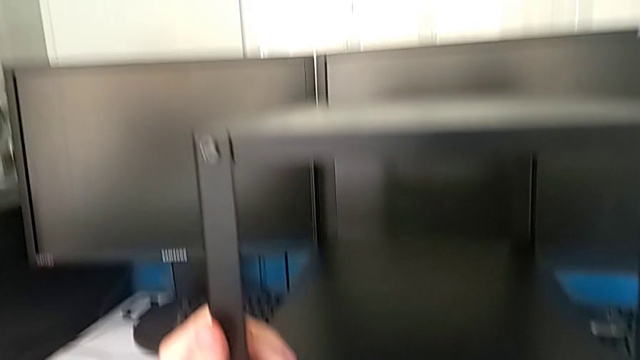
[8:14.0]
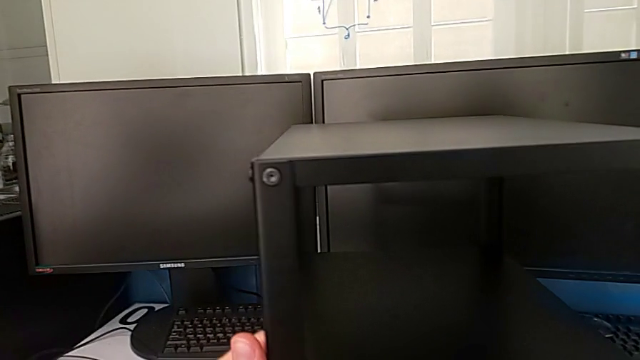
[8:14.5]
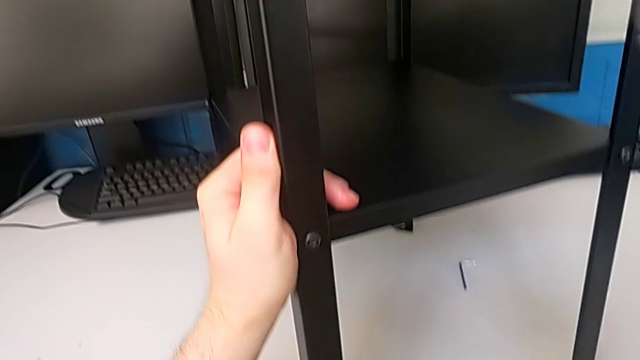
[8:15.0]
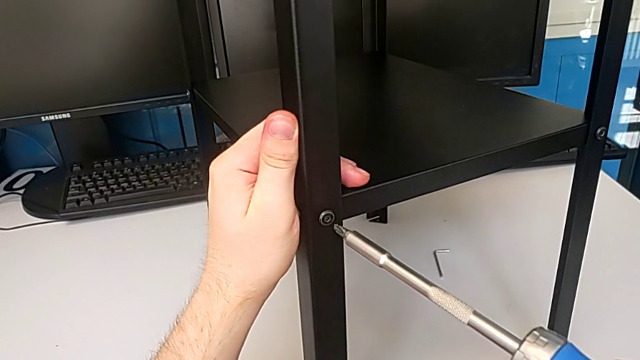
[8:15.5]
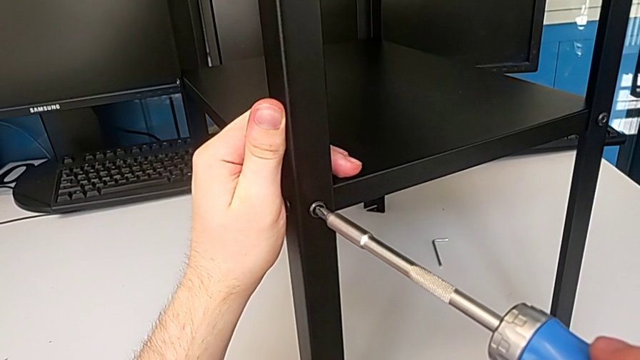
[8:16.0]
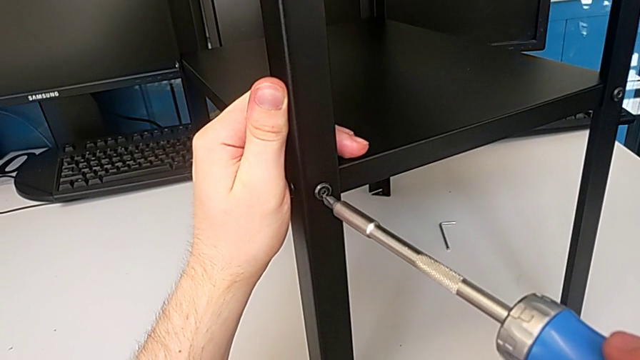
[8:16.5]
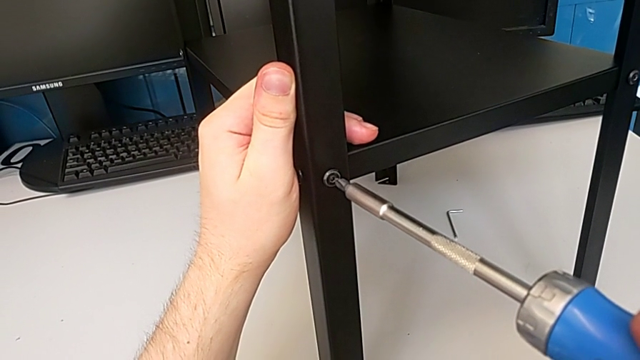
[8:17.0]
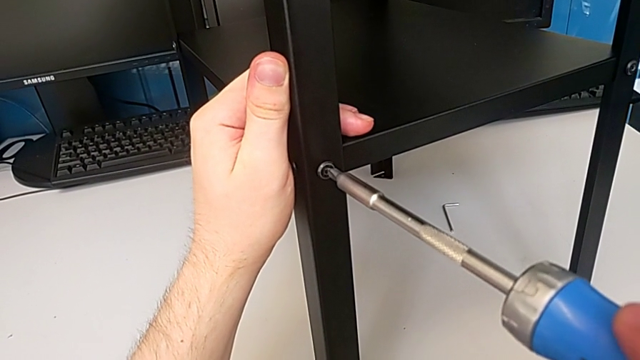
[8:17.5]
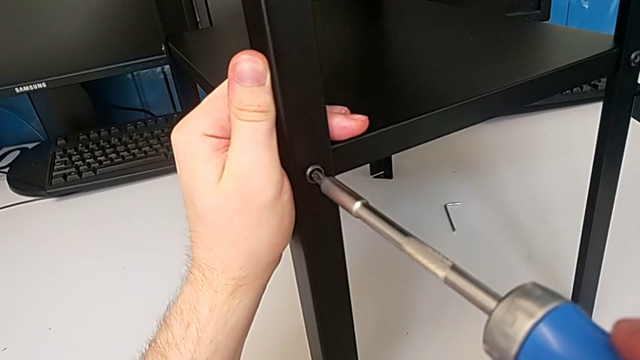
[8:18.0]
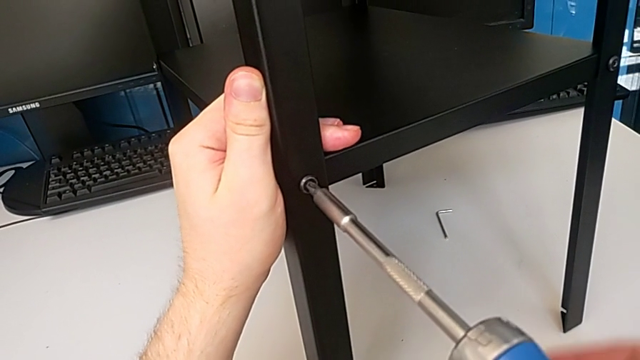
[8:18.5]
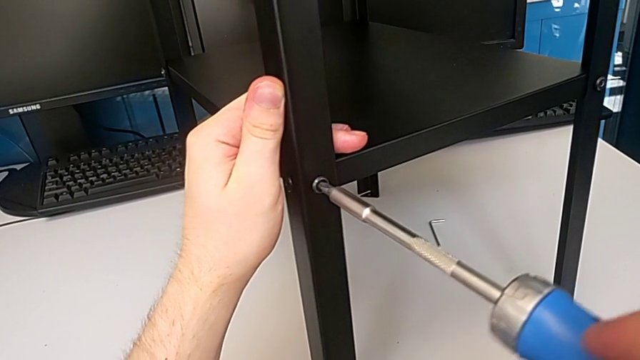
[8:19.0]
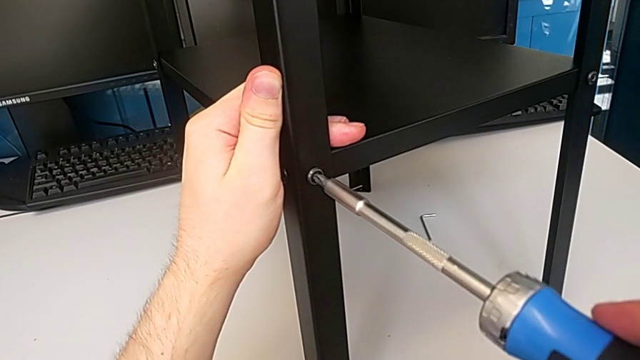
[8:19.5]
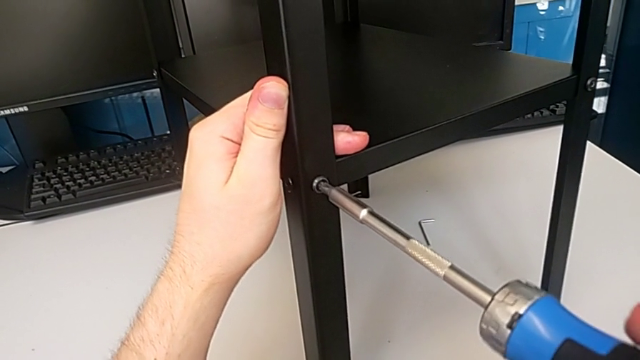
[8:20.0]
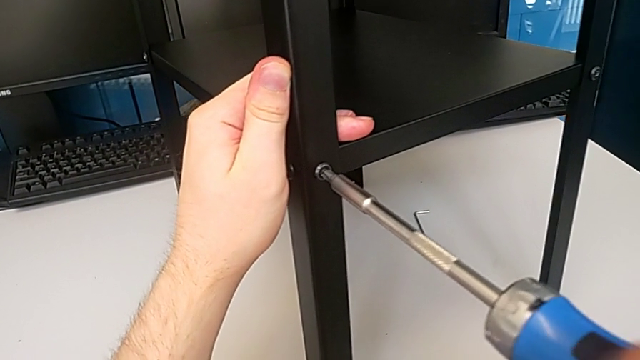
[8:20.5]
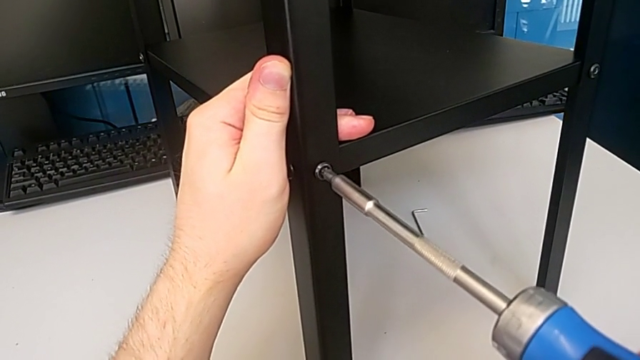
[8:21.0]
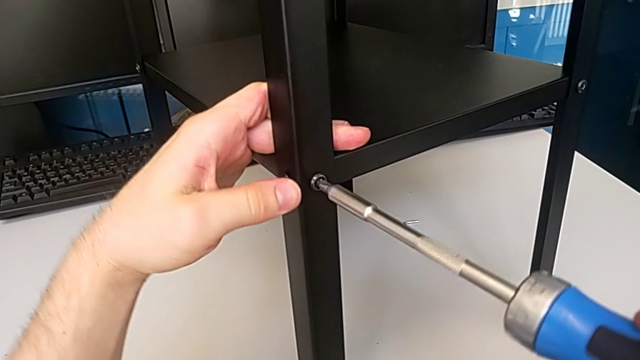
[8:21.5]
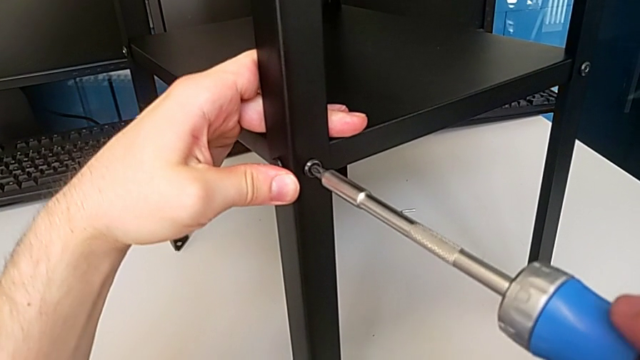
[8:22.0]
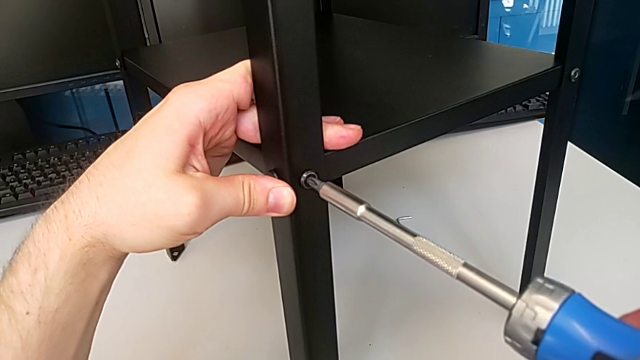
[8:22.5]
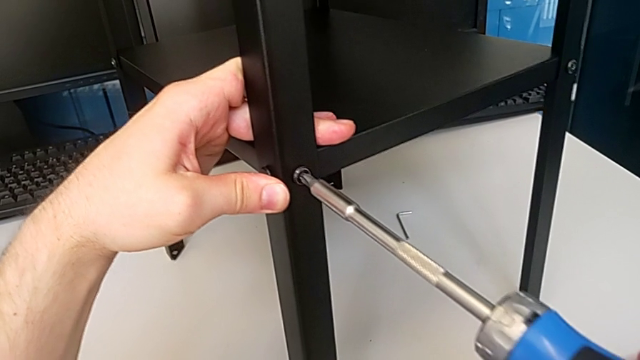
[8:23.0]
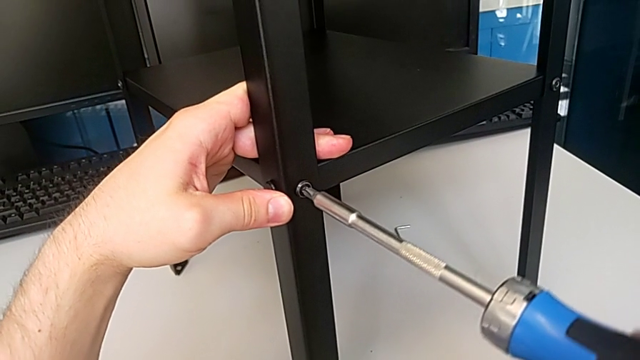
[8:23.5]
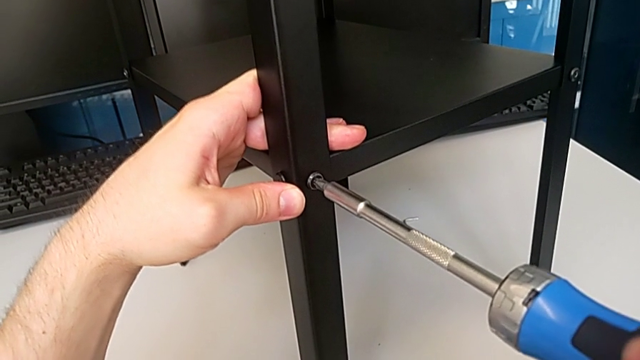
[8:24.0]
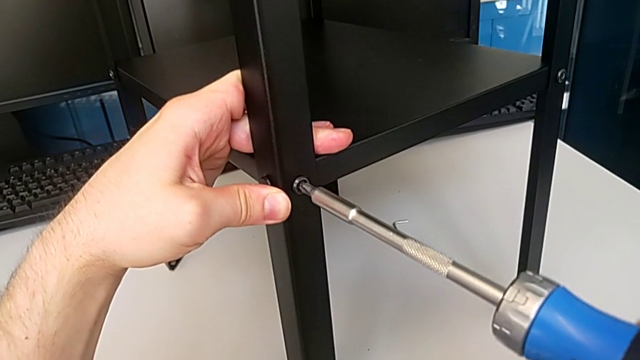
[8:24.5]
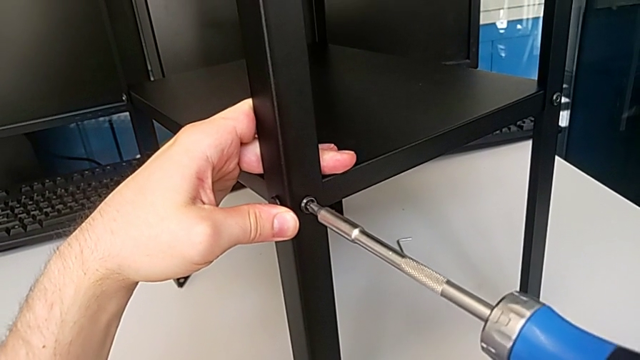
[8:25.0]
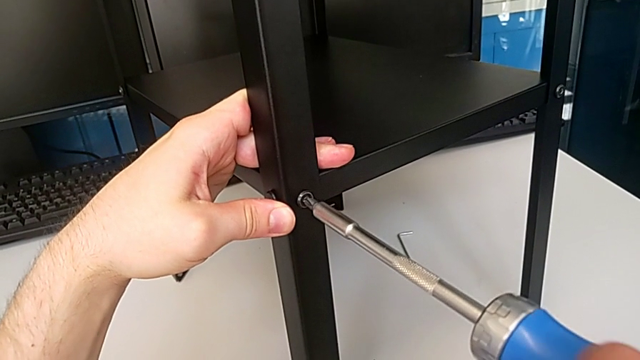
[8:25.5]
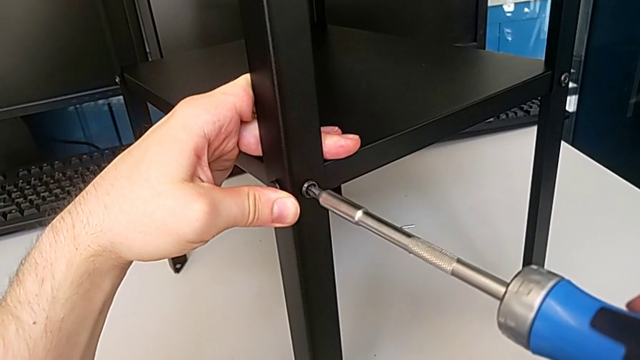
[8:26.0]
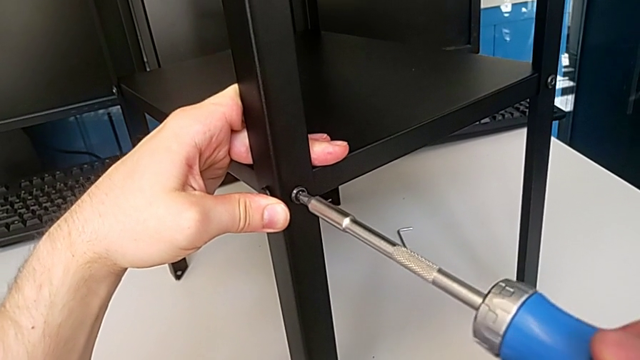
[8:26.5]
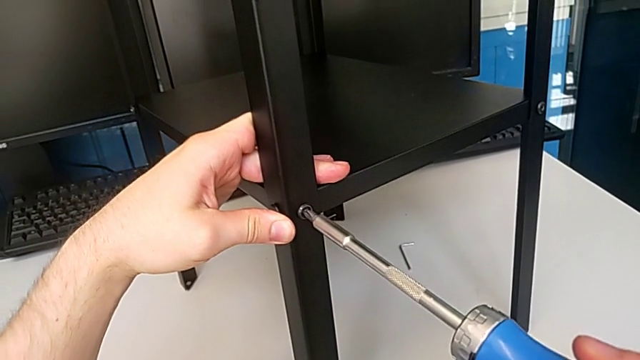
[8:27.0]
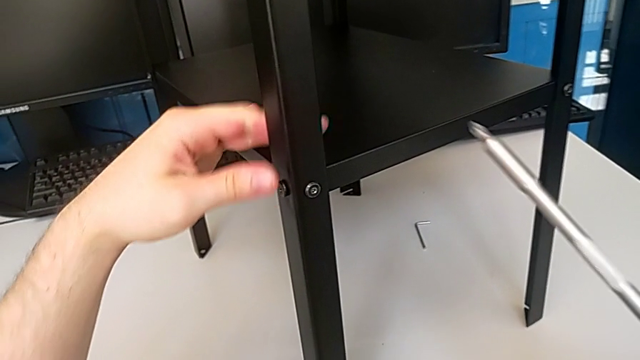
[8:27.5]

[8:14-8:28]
The camera wearer tightens the ninth screw using the screwdriver. They rotate the tray and screw the hex socket head.

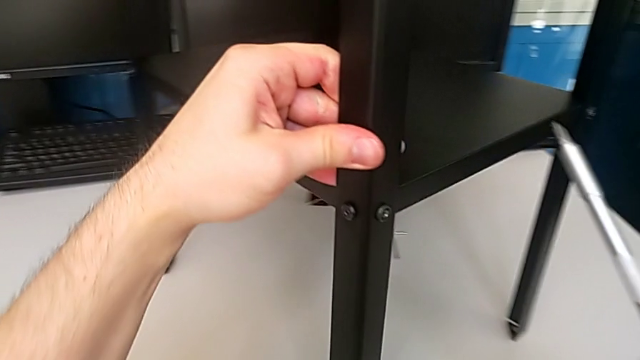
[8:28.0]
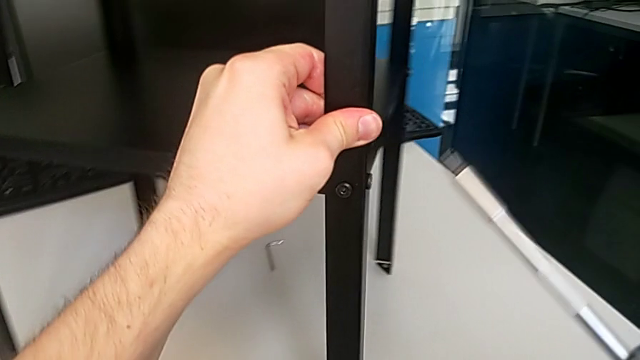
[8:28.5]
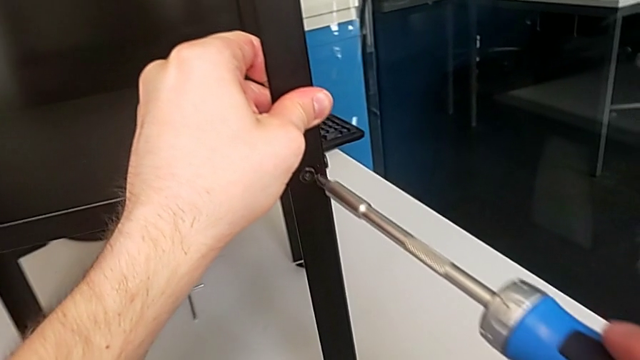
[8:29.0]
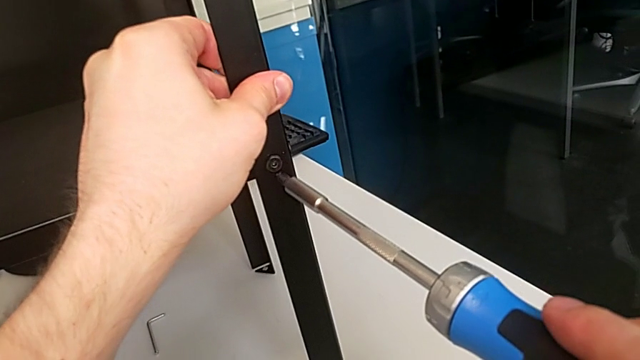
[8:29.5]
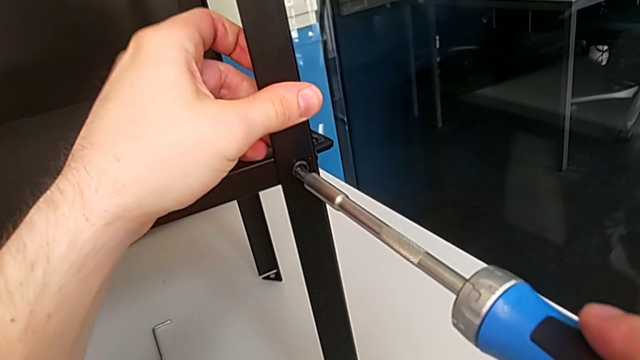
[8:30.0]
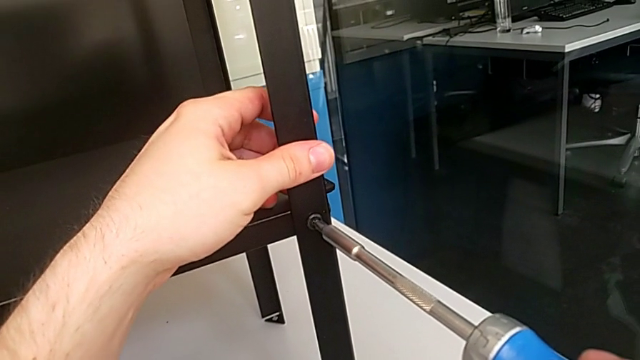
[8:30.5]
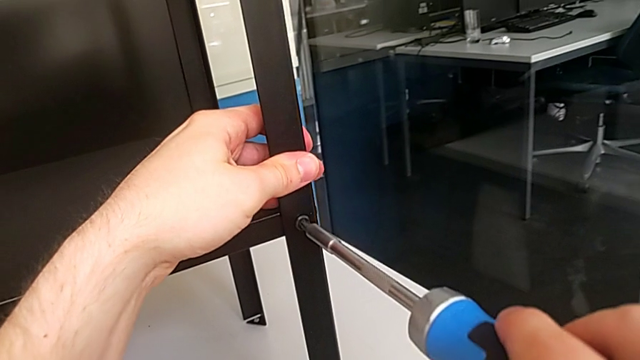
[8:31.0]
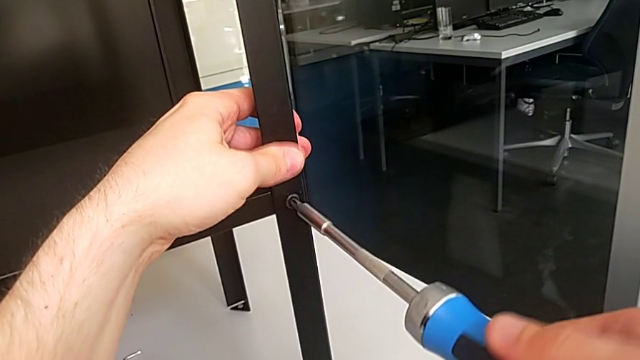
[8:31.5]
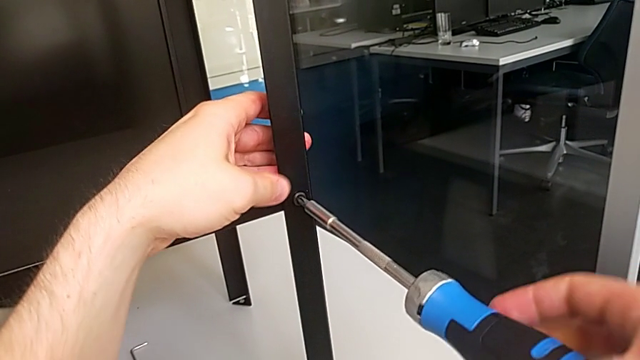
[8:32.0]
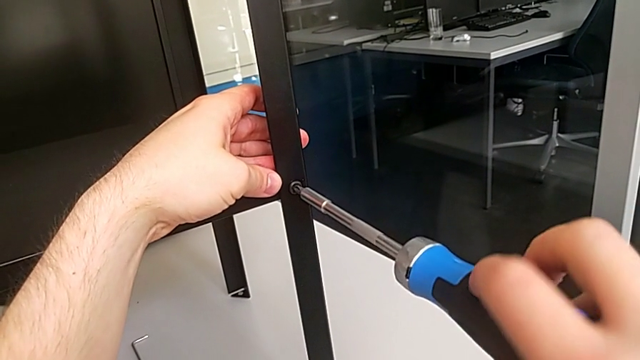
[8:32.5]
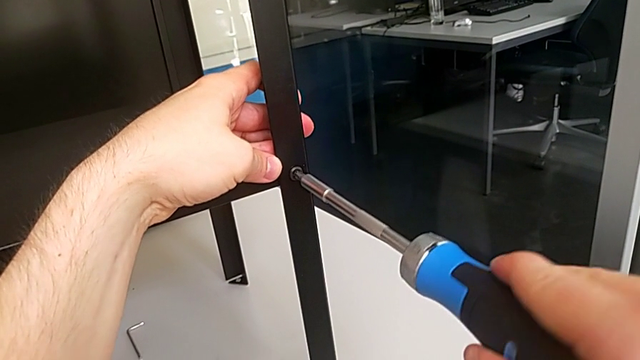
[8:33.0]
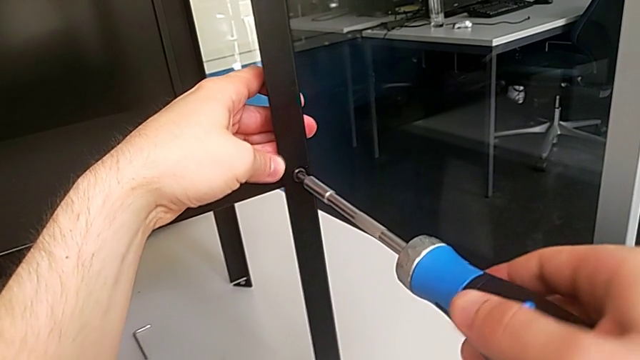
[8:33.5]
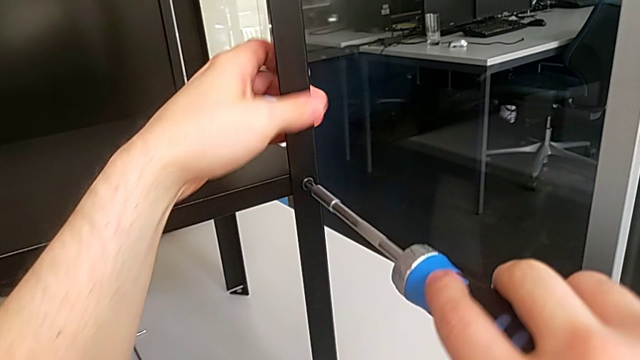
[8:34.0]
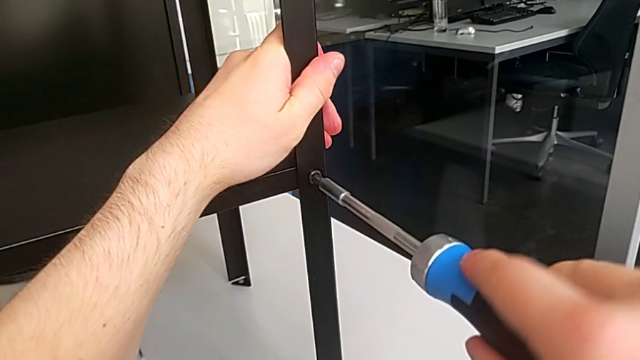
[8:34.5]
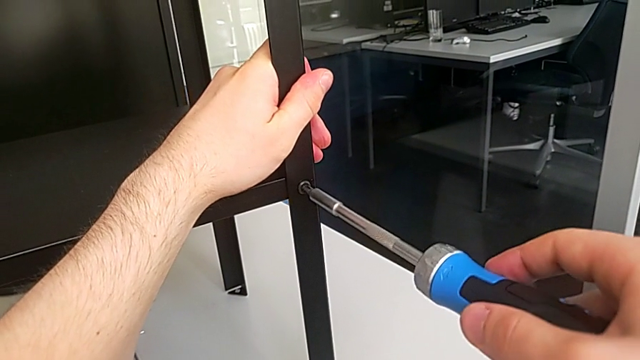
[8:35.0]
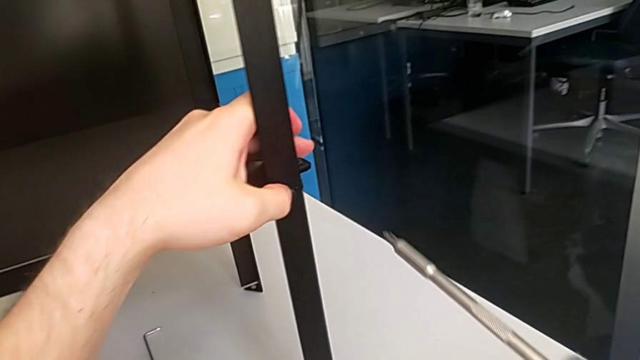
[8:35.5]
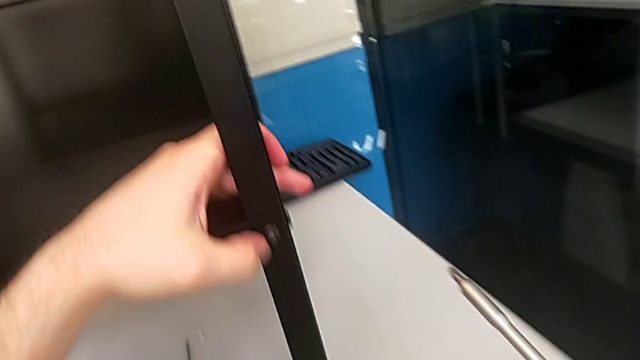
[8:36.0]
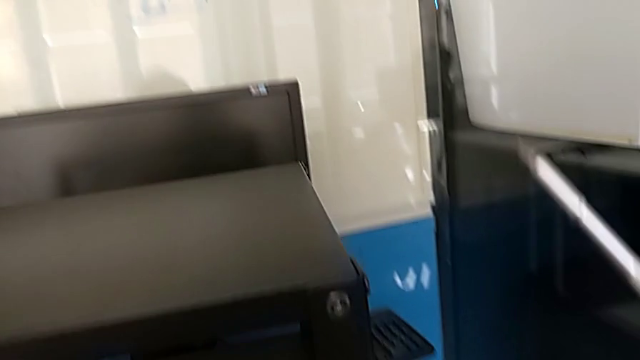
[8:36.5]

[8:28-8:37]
The camera wearer tightens the tenth screw using the screwdriver. They rotate the tray, hold the leg and screw the eighth hex socket head.
